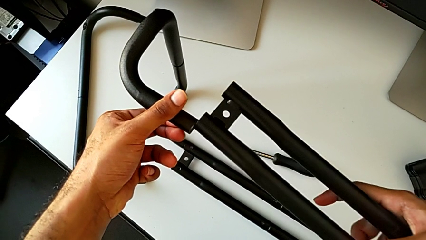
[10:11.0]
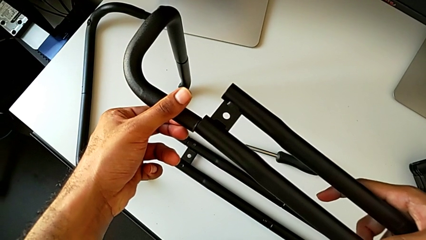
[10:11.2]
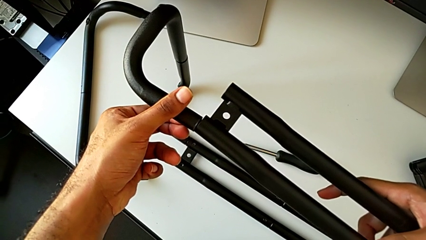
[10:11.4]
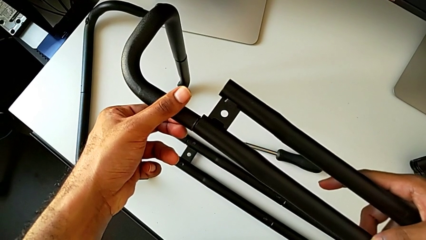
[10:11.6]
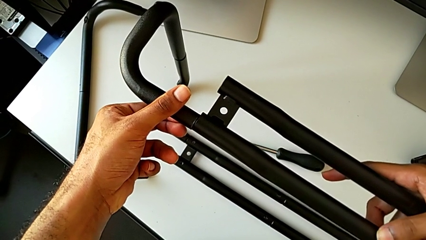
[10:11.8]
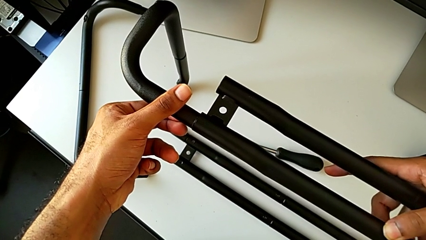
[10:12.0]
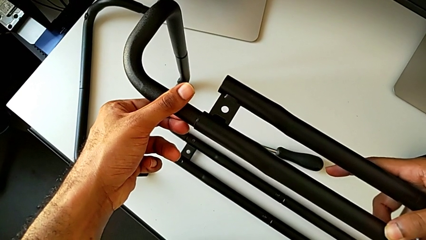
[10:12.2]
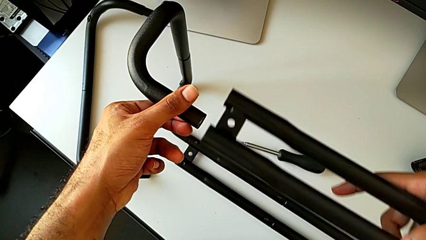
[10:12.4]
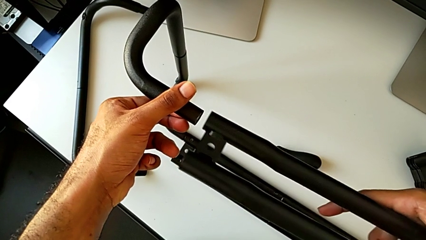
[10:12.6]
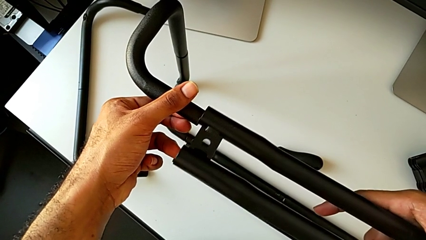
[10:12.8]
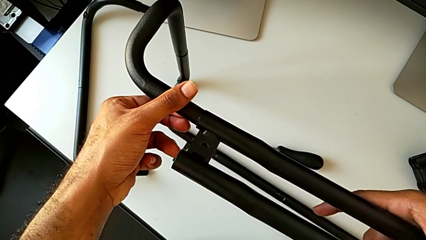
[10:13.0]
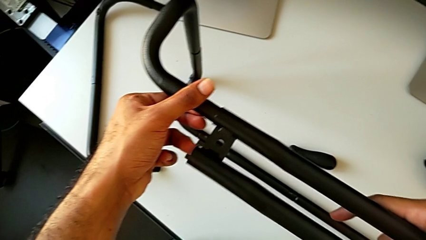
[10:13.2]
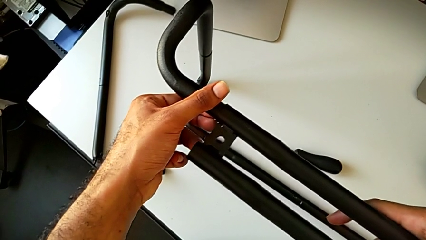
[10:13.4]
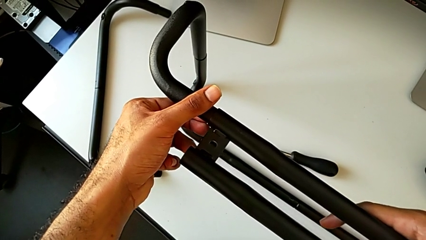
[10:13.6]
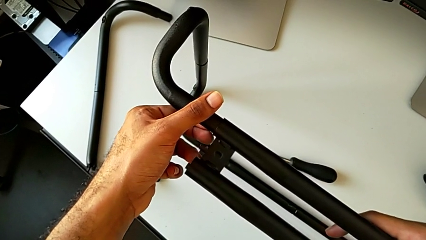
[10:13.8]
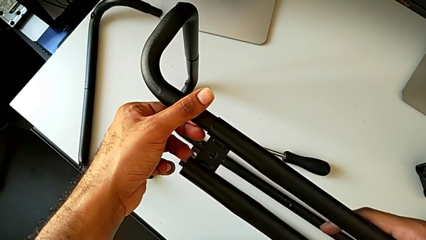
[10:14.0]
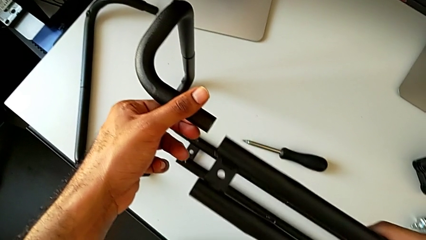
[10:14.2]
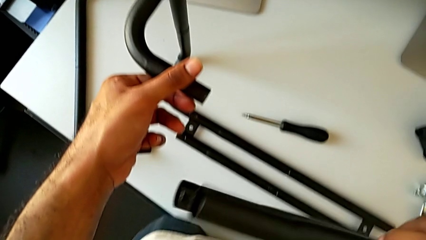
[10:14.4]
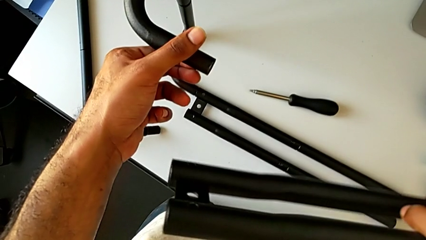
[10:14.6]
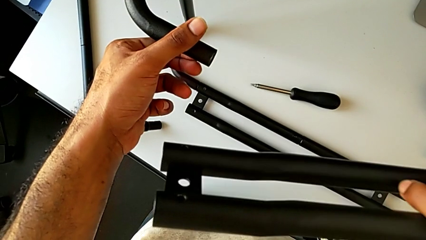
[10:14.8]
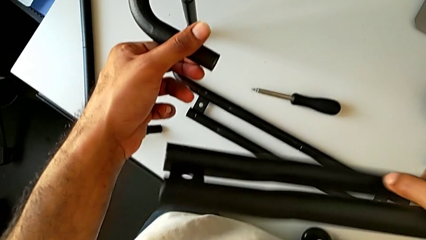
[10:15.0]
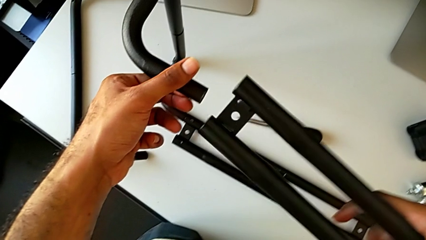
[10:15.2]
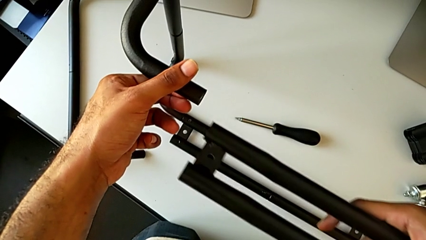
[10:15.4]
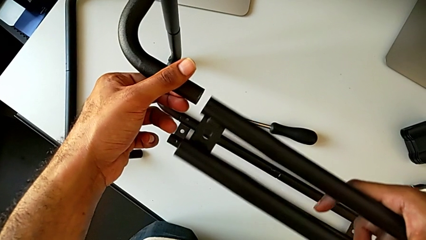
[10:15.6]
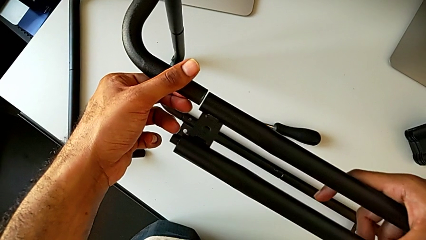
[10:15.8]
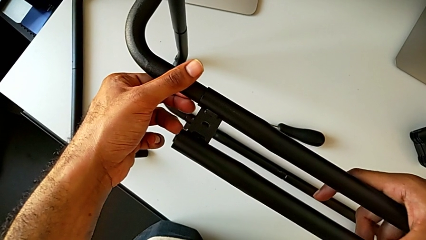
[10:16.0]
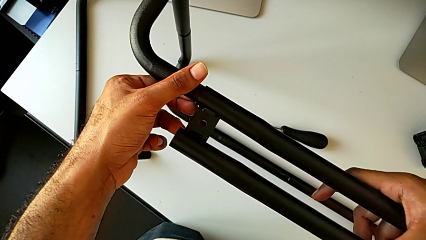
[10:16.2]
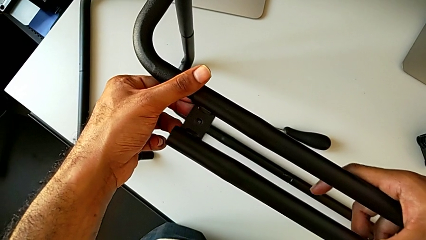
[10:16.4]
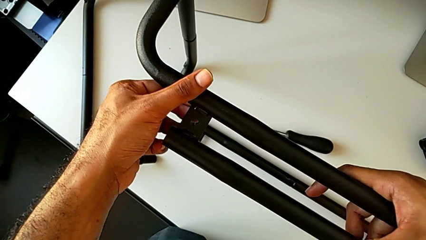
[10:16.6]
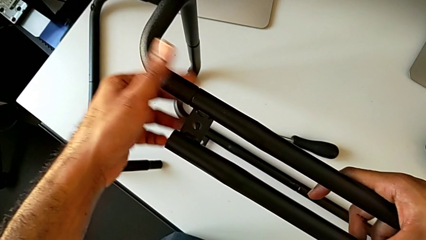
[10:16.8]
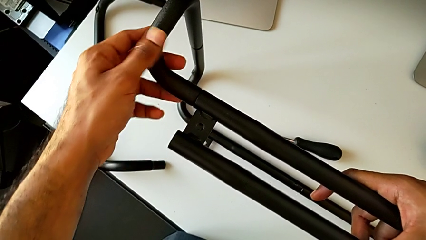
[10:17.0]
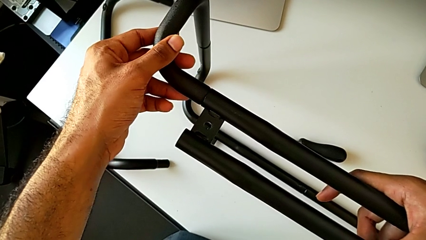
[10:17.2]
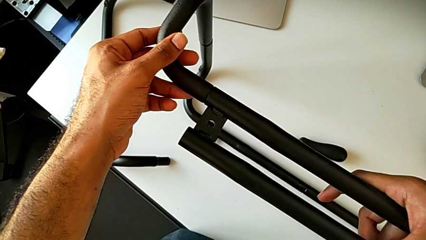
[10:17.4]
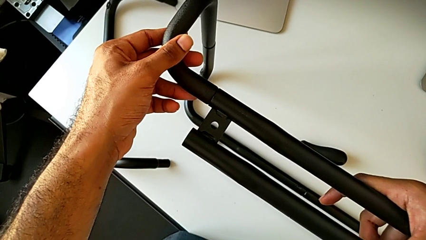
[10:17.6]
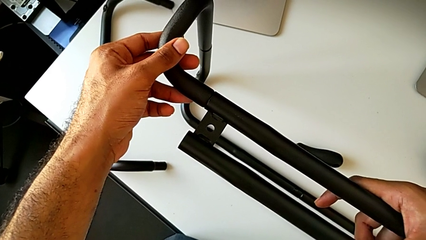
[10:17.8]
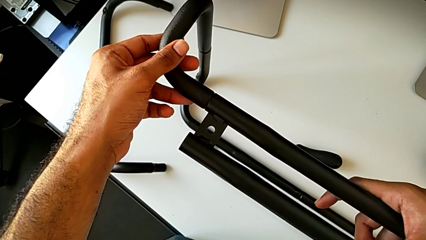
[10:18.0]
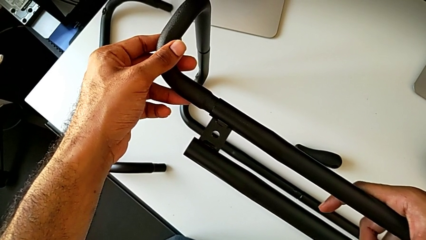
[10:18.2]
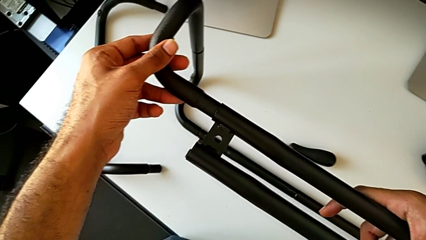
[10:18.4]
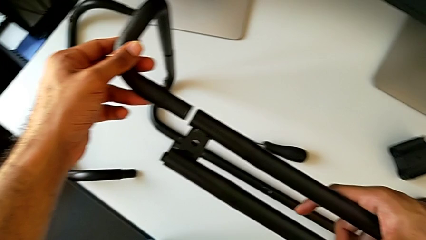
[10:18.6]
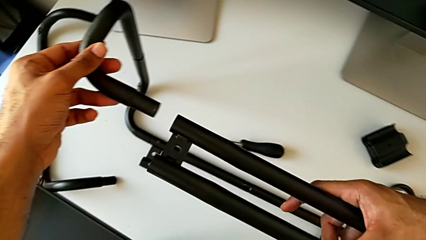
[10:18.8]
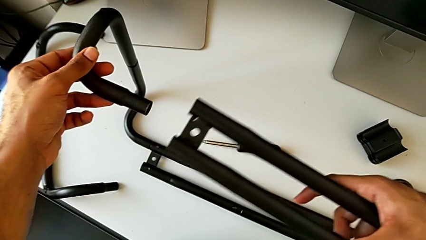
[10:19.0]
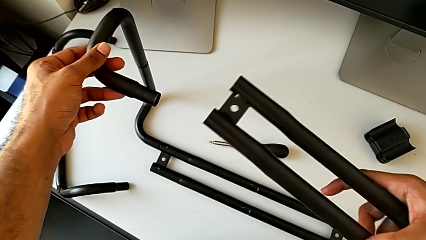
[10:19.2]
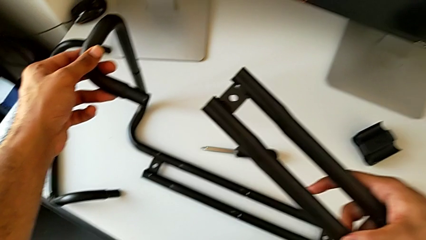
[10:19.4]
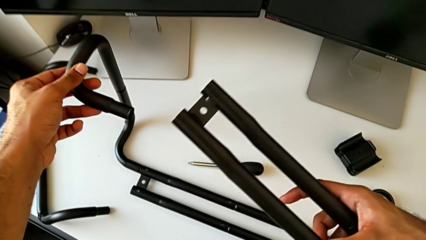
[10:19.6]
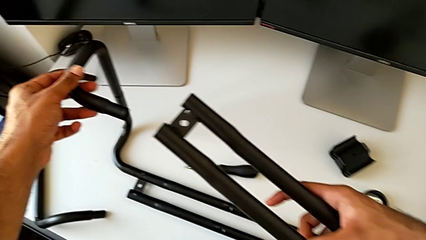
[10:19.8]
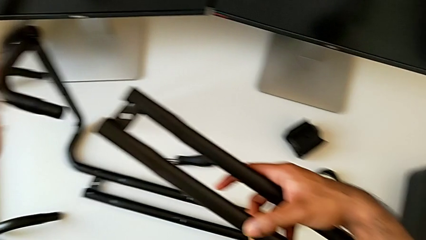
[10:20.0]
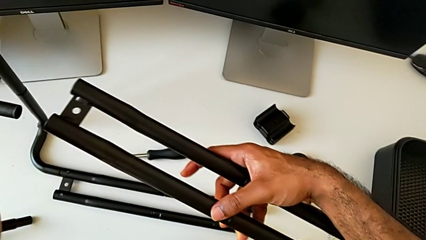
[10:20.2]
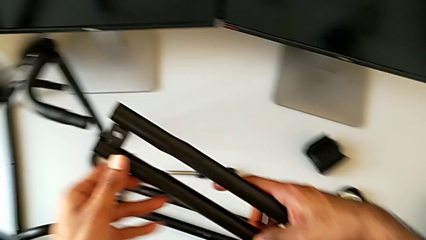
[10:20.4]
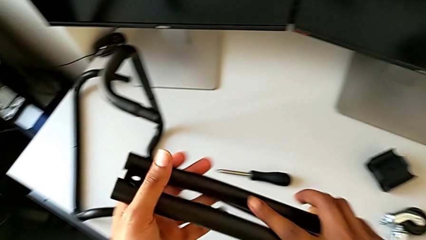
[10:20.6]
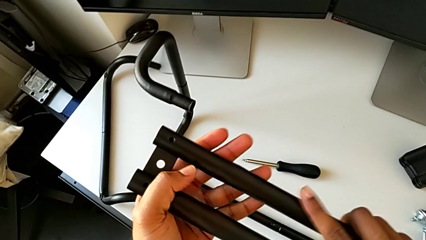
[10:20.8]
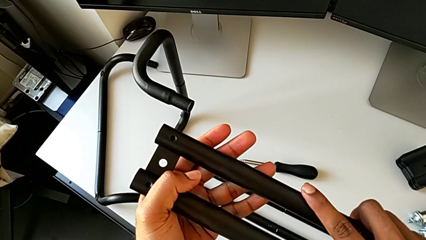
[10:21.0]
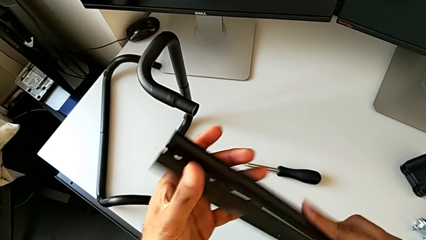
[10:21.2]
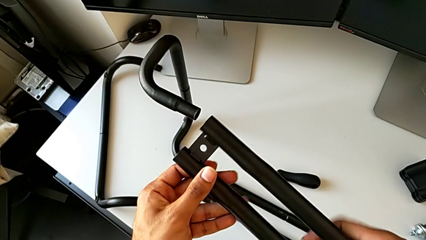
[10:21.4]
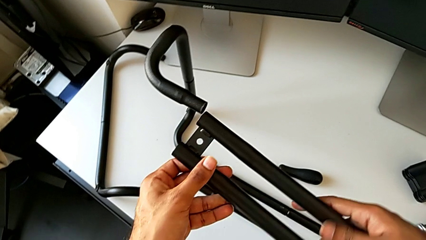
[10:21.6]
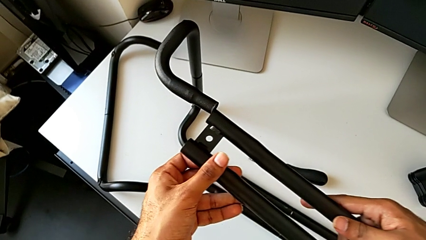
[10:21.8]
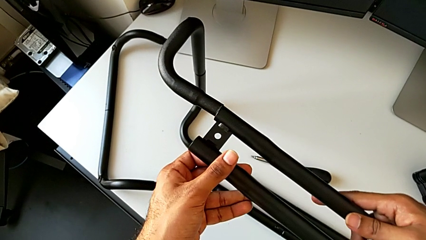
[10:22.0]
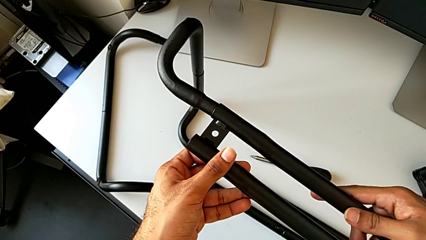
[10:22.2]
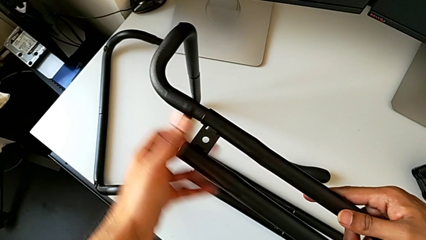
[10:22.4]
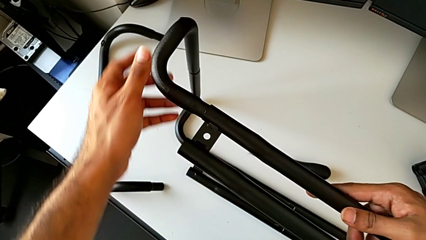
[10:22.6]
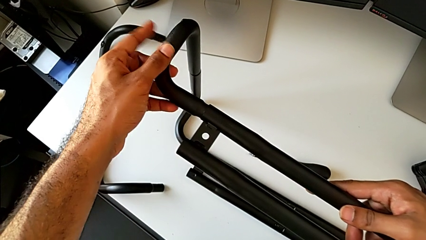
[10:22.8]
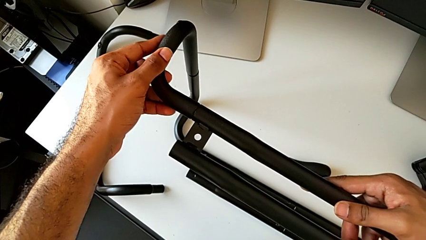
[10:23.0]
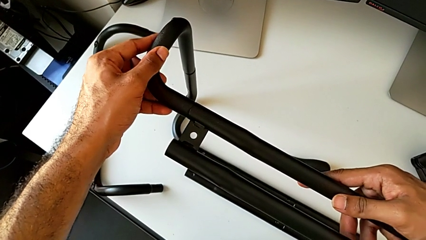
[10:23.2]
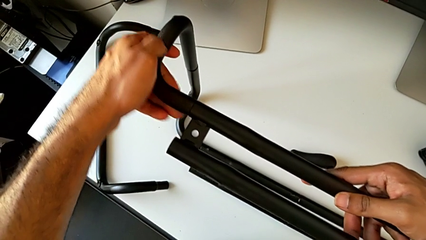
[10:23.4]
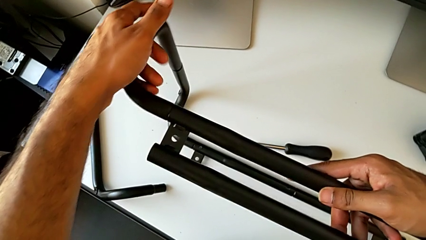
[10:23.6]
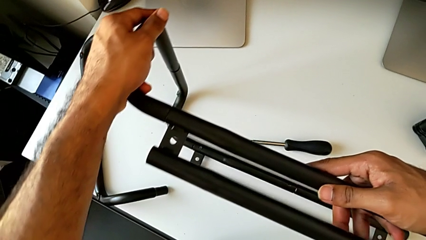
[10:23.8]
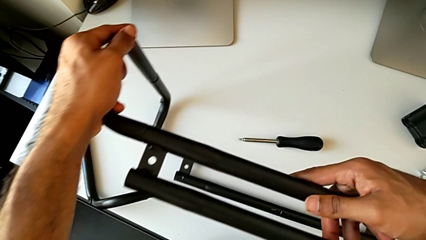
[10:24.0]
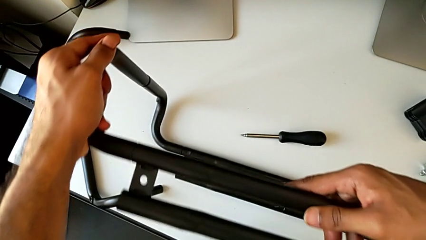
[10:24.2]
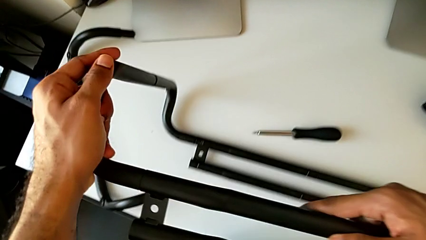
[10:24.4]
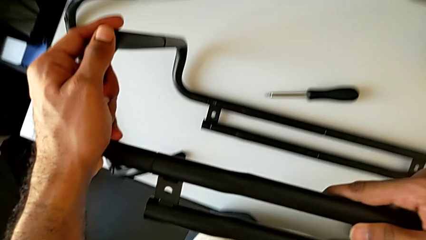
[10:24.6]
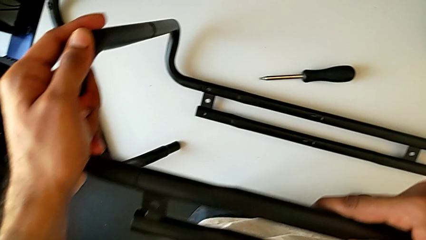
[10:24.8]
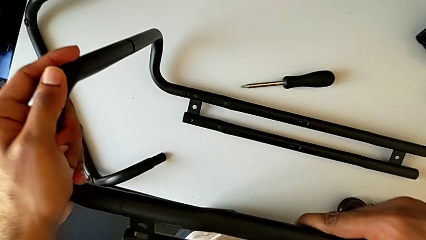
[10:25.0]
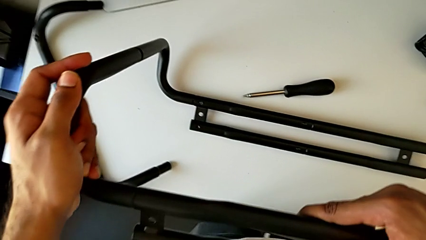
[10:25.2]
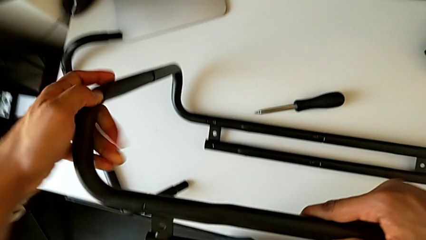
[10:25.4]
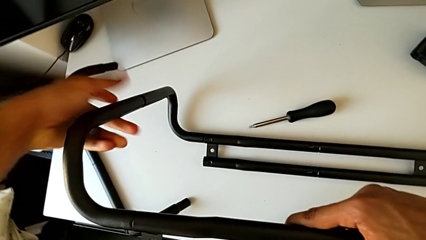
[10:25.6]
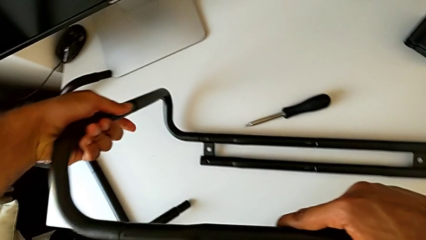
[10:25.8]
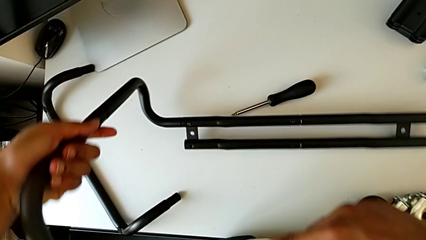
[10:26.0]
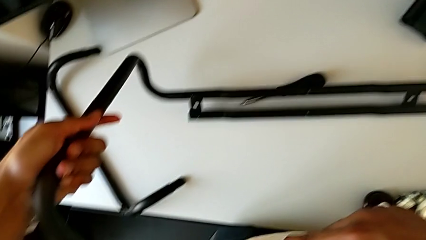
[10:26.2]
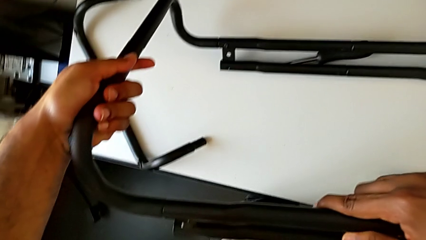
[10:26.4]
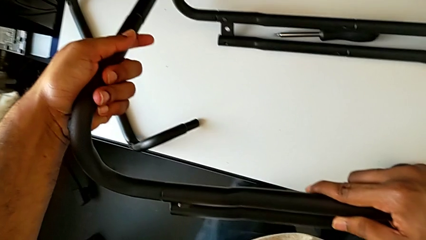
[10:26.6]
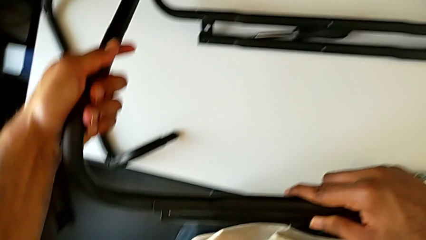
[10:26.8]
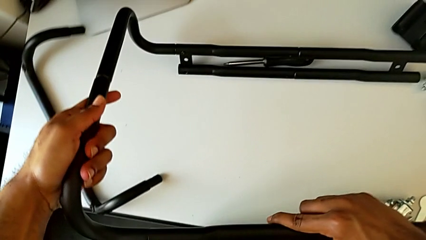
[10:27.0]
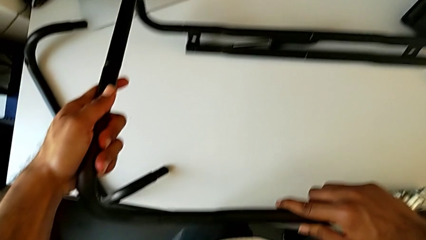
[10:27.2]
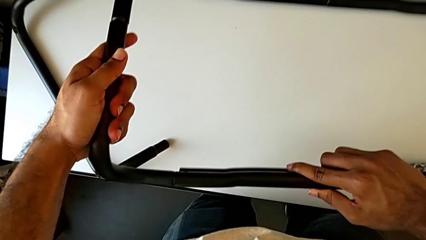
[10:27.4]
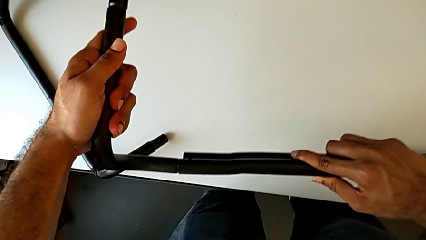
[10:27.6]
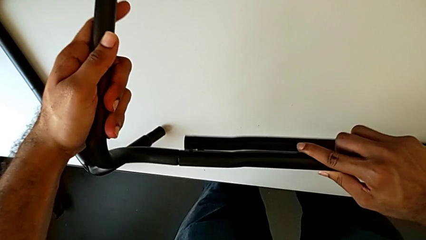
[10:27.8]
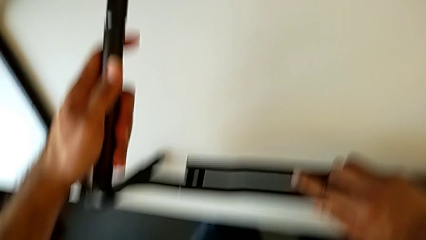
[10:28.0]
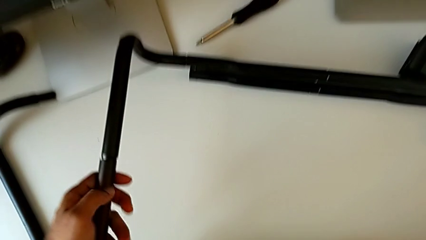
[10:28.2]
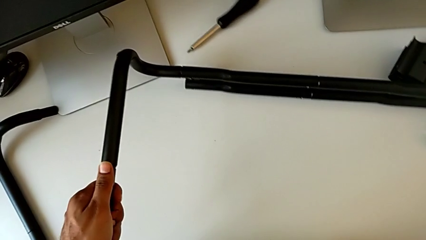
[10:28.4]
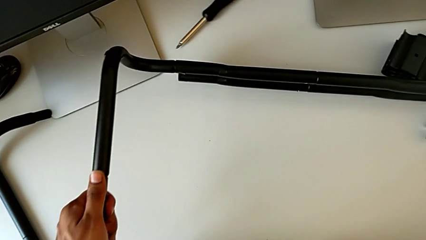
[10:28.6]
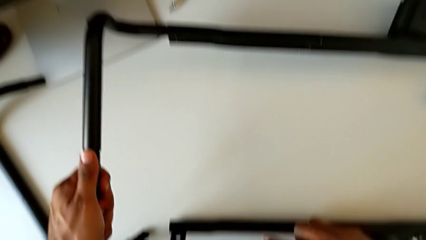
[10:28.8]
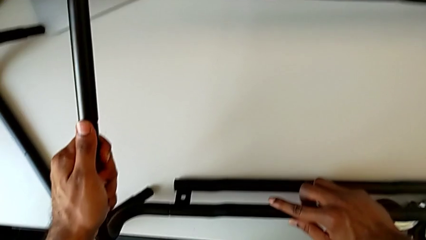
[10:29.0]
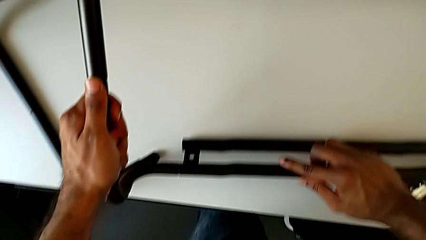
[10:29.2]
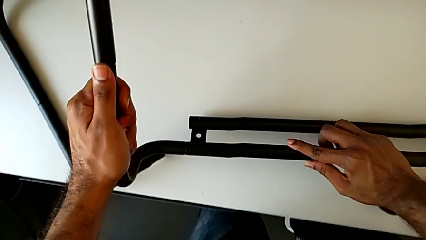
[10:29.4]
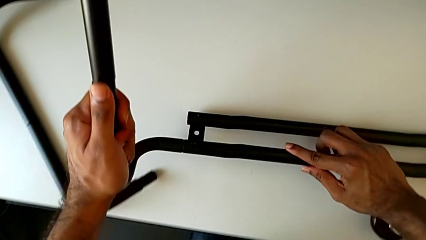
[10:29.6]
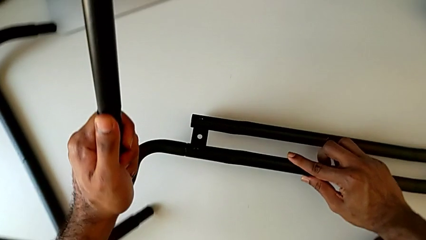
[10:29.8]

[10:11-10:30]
The camera wearer is assembling the base frame with the side bars. They insert the leg, disassemble it, flip it, insert it, disassemble it, flip it, insert it and rotate it.
